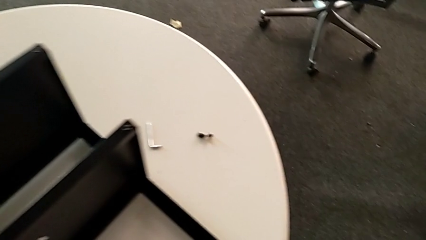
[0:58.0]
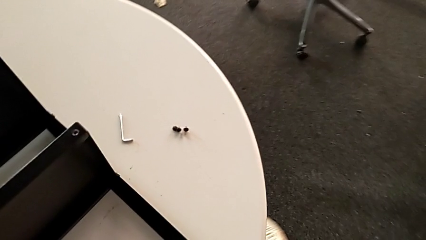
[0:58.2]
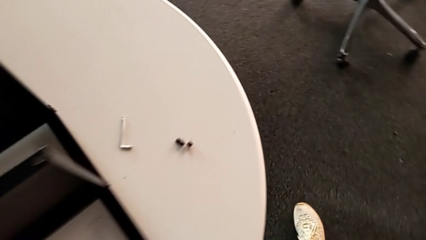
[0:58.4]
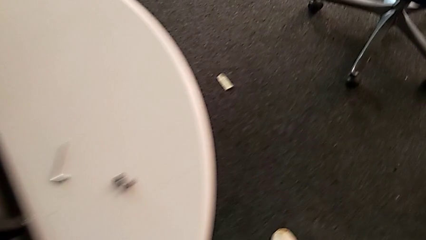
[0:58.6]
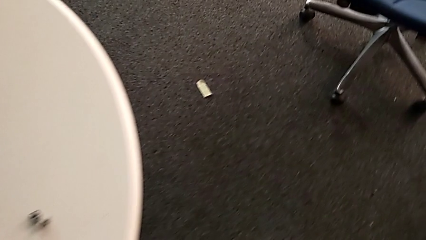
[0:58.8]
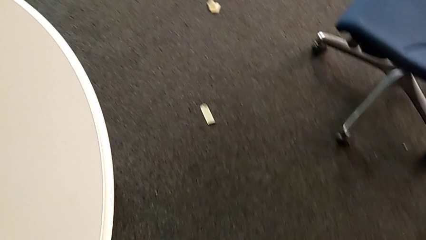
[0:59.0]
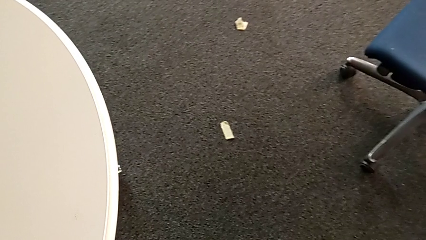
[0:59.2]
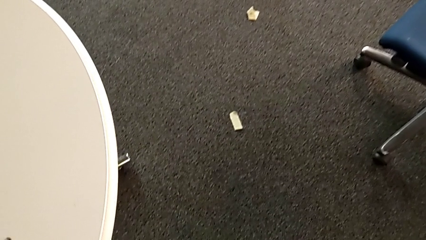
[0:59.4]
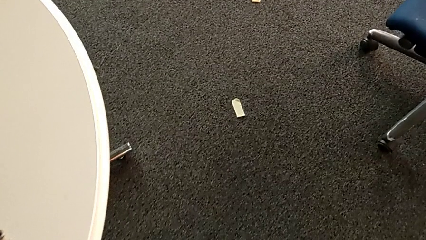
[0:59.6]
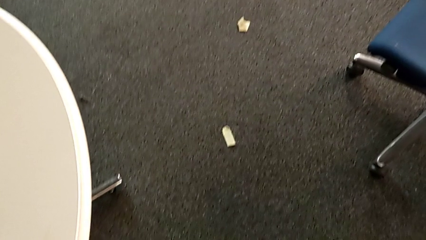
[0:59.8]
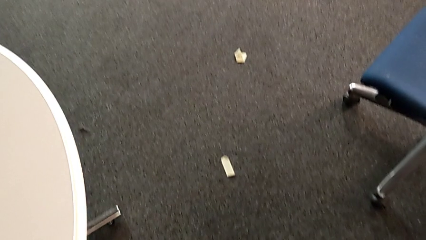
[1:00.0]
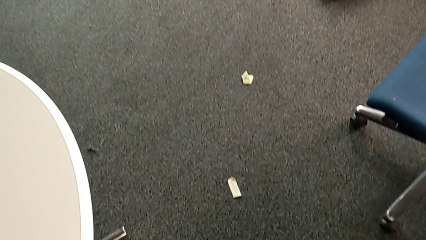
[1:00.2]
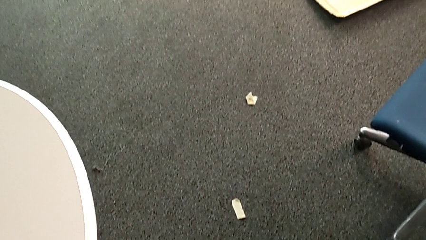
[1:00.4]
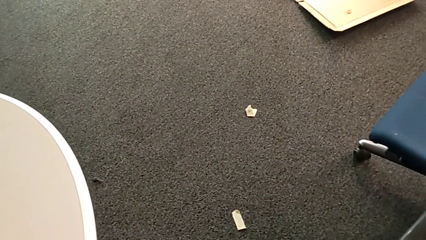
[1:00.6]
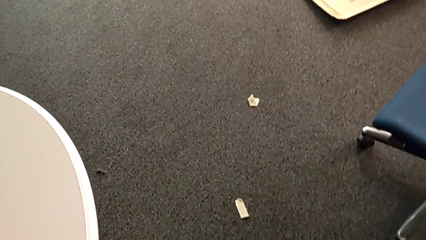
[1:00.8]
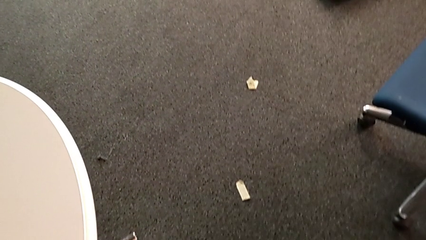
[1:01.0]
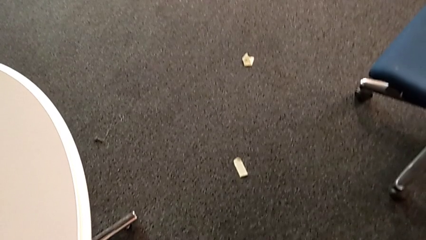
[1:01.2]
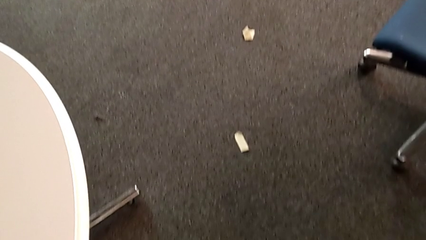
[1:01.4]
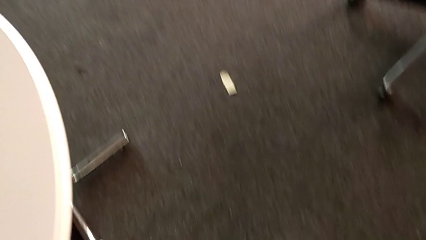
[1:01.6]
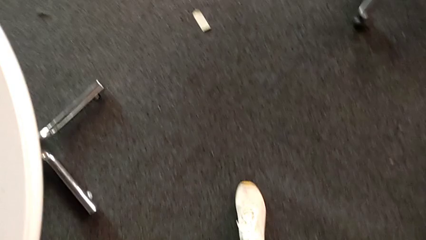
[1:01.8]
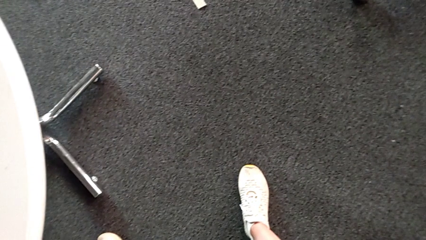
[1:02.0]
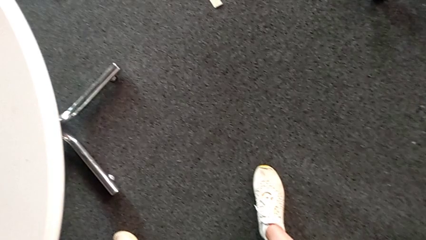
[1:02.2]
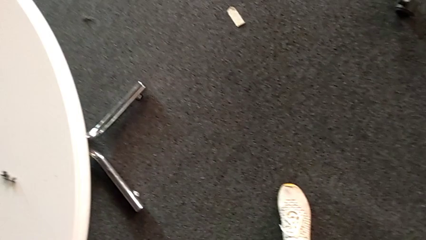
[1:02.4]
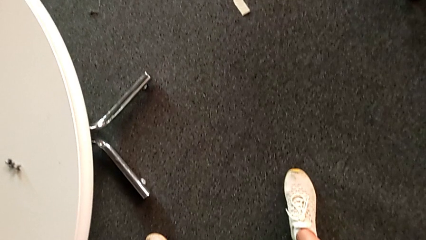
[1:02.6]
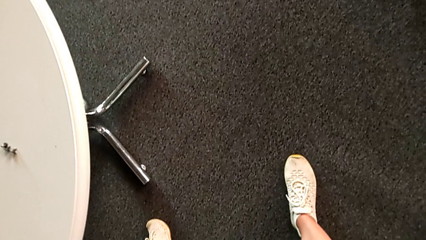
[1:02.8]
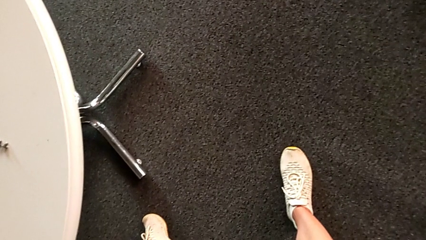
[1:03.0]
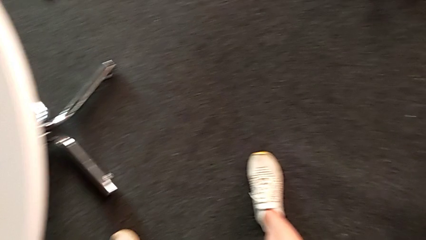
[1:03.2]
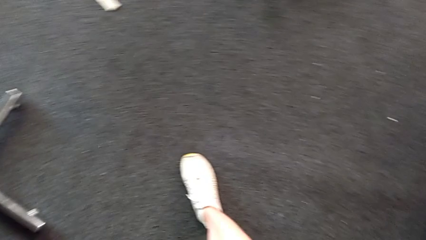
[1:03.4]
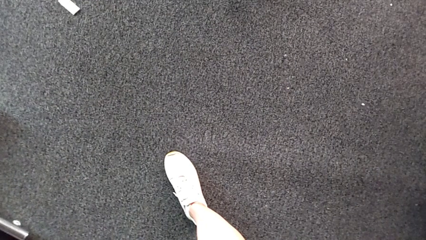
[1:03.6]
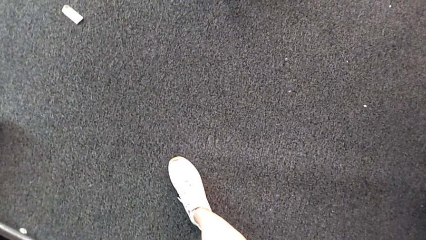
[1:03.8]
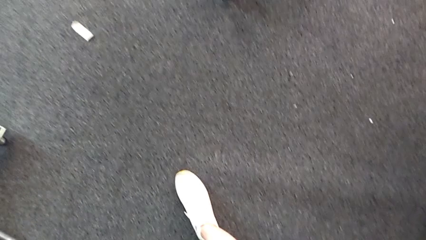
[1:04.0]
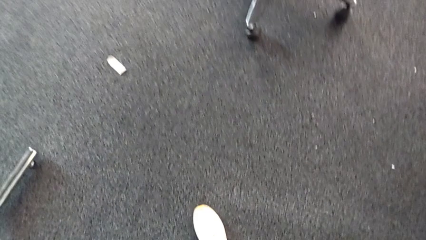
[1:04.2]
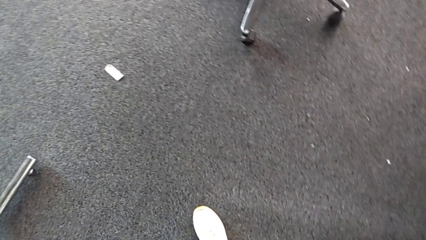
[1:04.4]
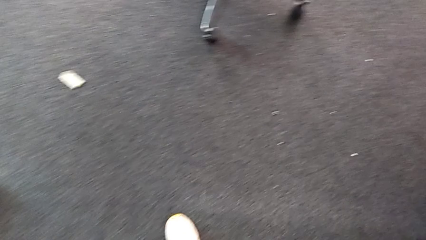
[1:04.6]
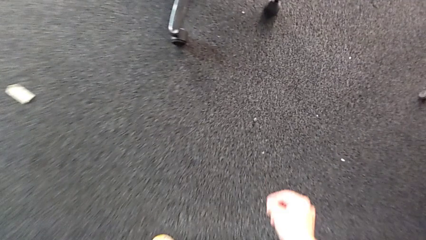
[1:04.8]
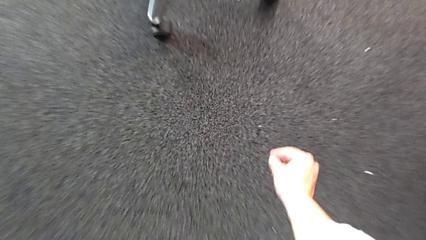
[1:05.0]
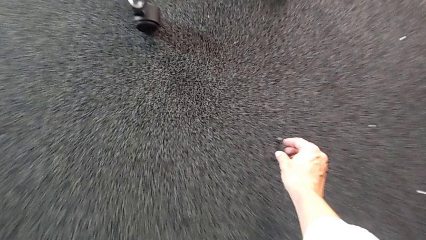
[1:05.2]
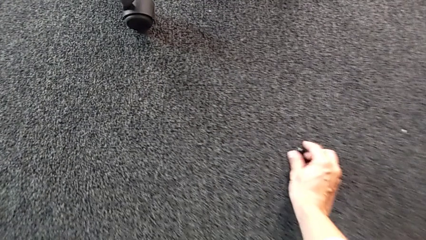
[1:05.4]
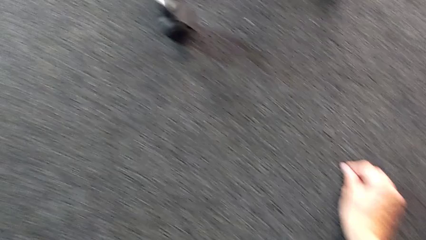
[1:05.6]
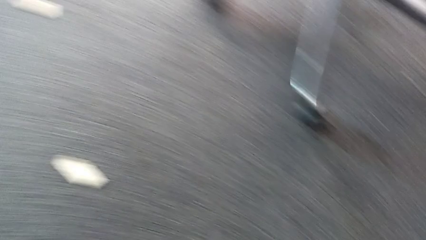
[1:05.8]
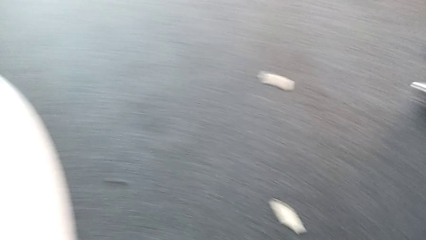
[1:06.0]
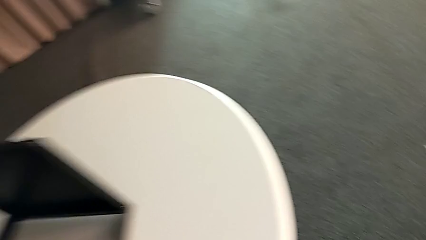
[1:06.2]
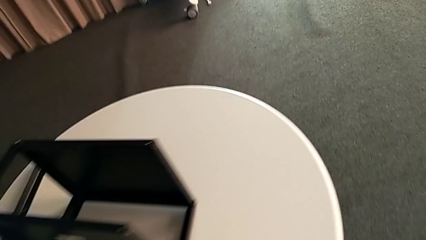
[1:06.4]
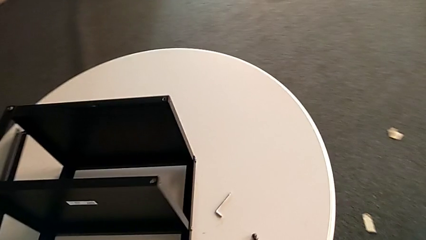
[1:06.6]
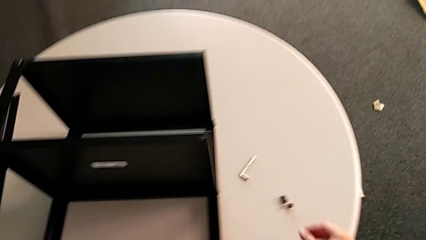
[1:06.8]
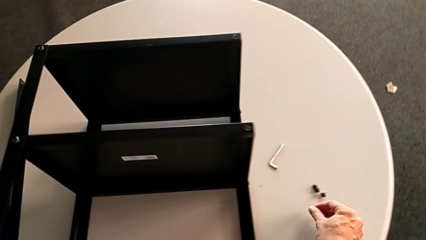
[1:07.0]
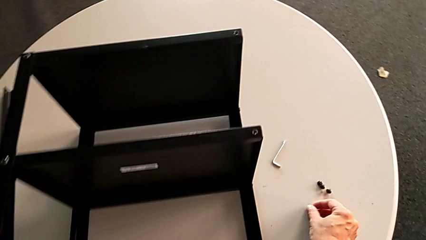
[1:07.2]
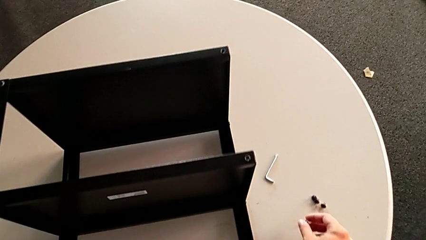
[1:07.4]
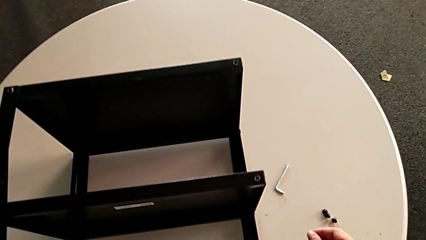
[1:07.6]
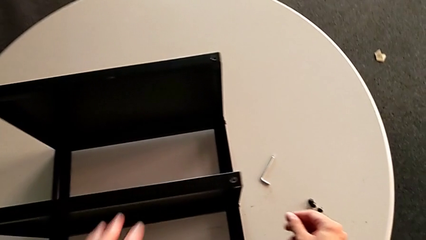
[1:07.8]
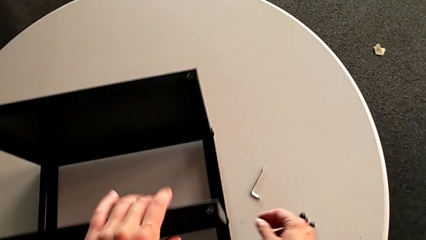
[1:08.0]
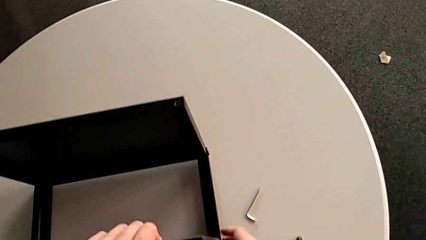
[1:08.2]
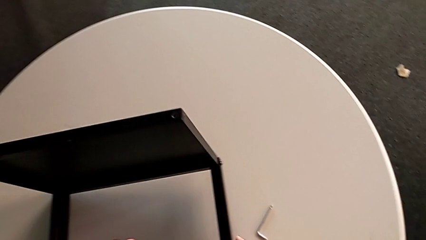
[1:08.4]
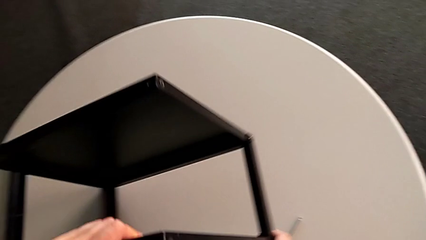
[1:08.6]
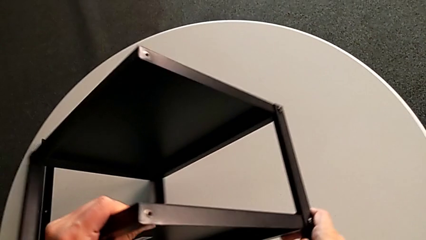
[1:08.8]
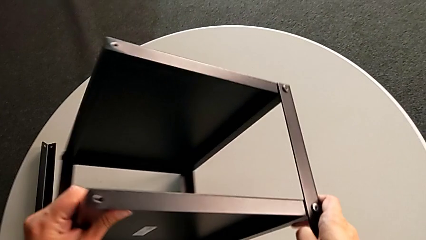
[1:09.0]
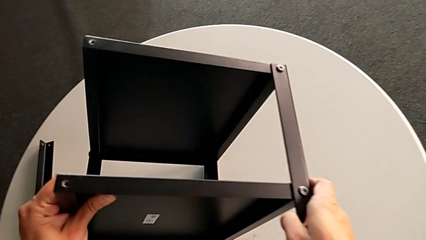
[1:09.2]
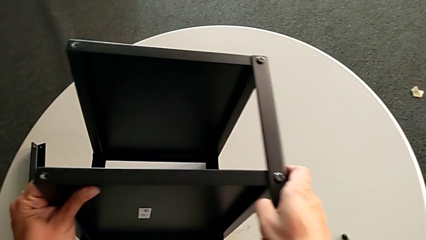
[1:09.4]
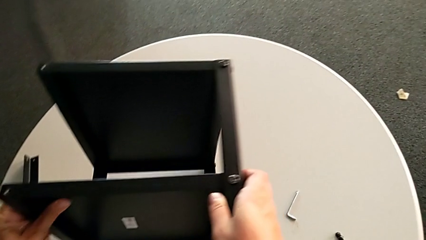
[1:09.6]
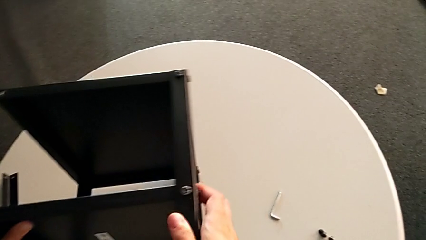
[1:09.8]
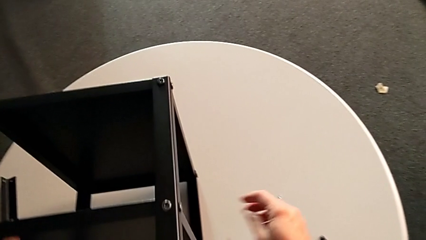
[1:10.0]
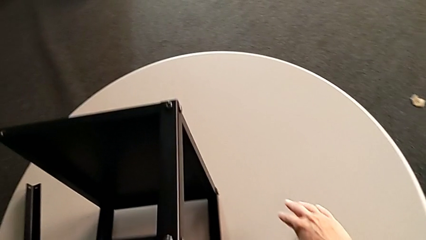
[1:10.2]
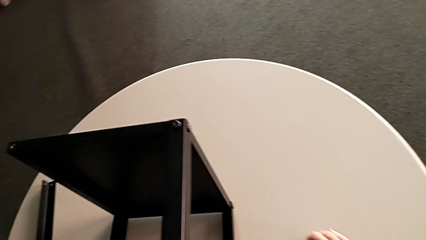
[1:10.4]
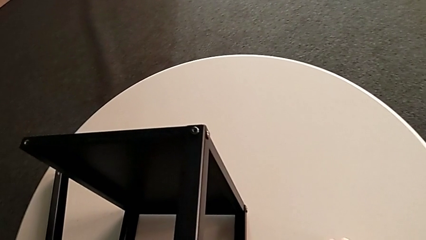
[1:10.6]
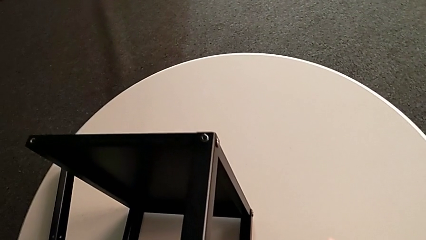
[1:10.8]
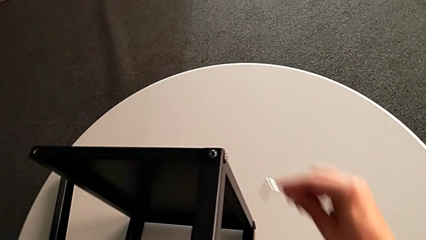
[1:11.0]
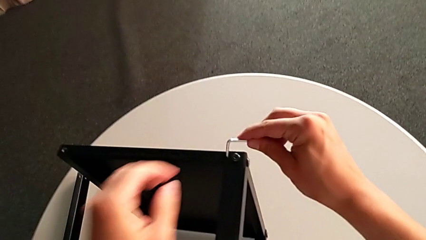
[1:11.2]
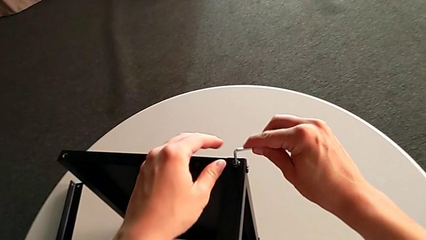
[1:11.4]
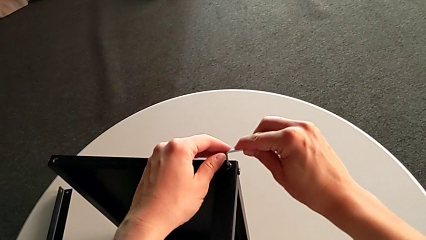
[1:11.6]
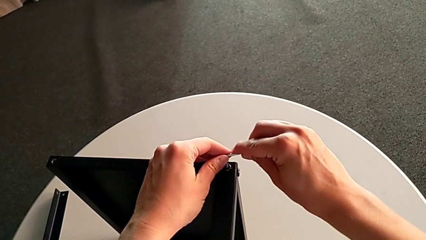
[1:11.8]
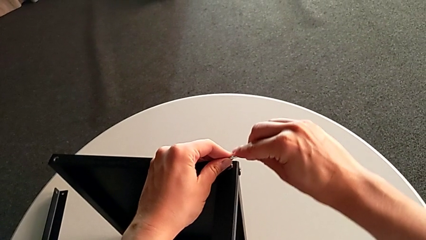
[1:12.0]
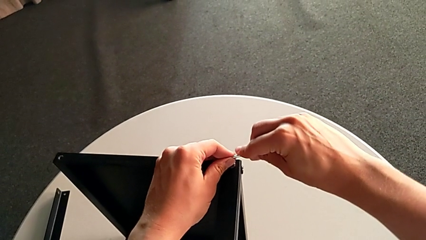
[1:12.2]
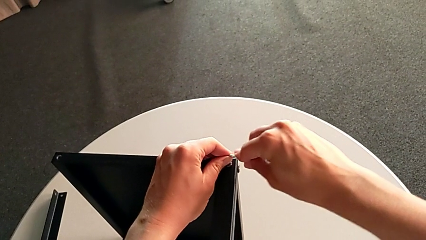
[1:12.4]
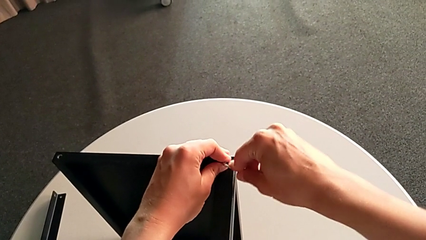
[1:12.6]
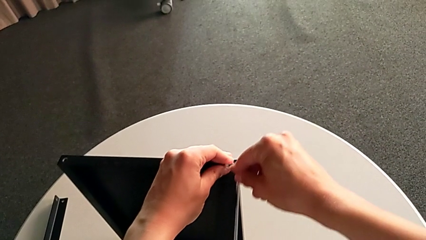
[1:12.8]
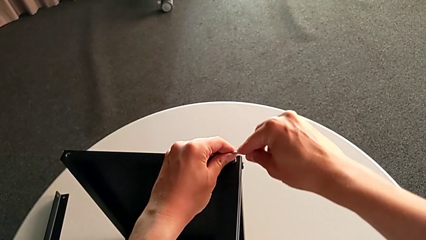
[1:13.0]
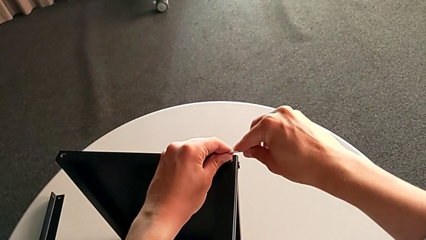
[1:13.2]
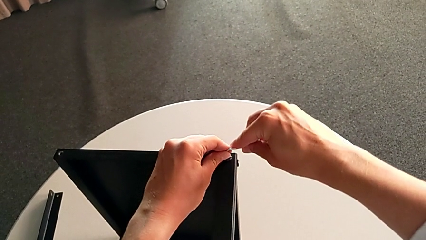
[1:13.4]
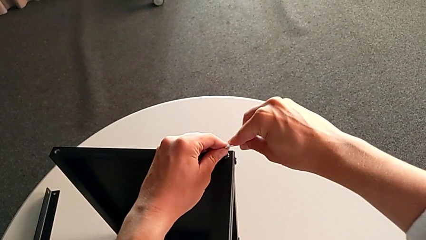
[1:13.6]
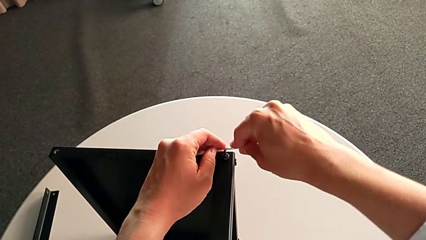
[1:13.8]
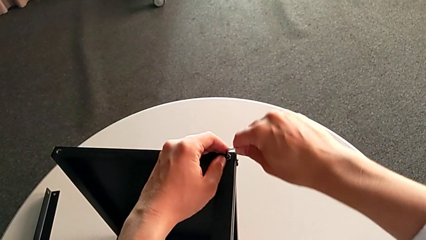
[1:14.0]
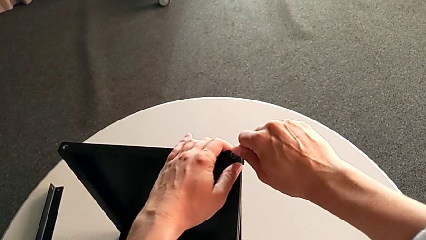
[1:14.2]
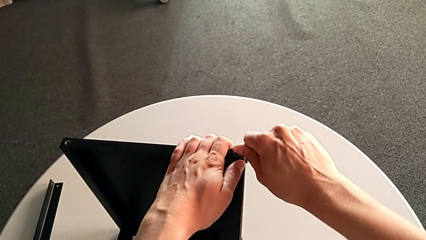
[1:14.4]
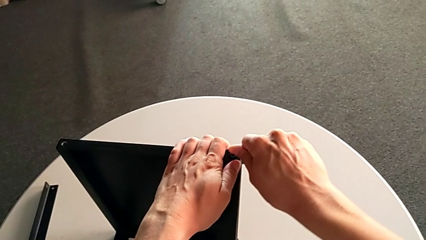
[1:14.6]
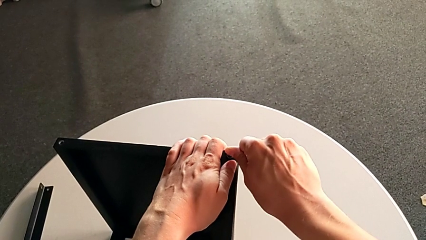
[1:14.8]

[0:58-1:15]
The camera wearer is unscrewing the second leg. They inspect the hex socket head, grab it, place it, rotate the nightstand with the left hand, grab the Allen wrench with the right hand and insert it.
